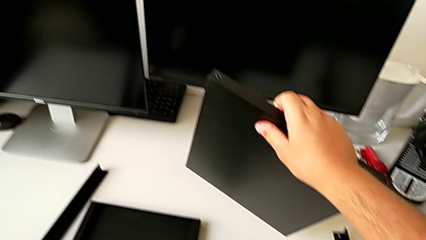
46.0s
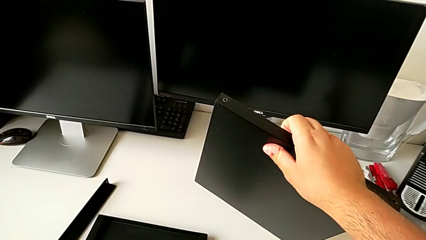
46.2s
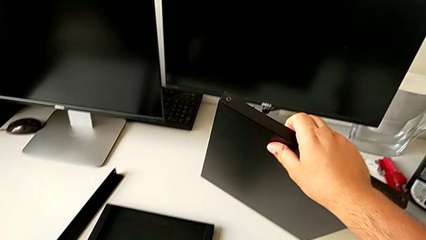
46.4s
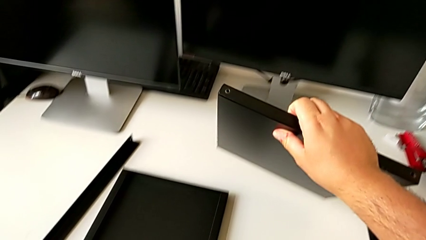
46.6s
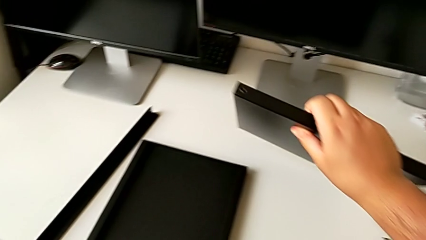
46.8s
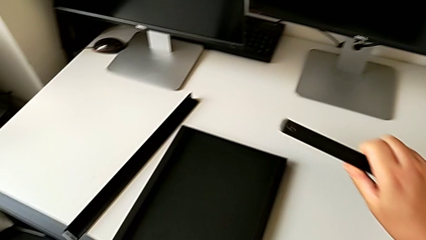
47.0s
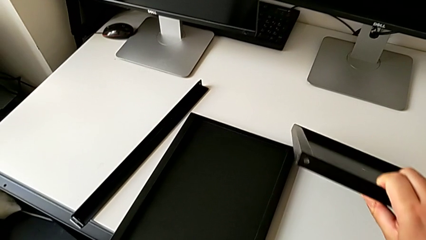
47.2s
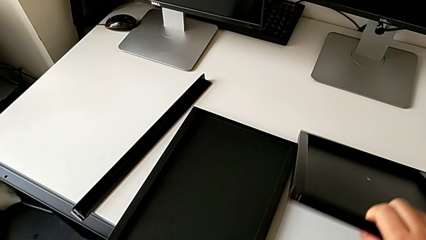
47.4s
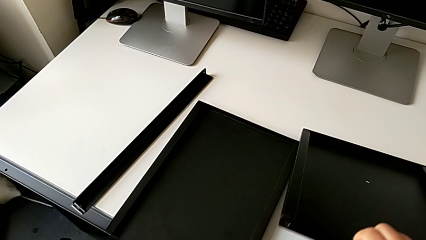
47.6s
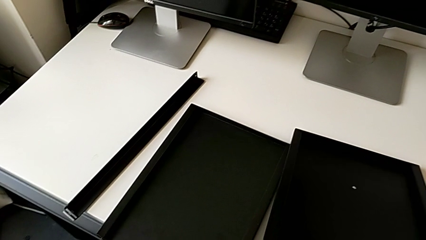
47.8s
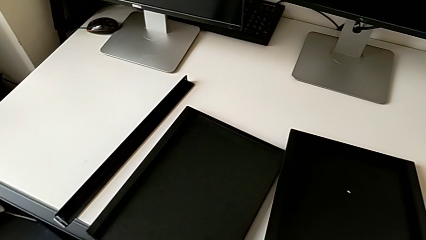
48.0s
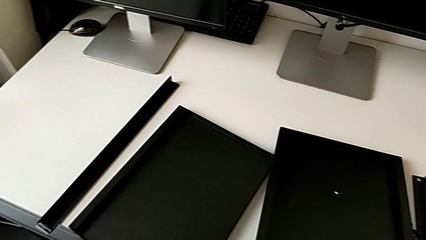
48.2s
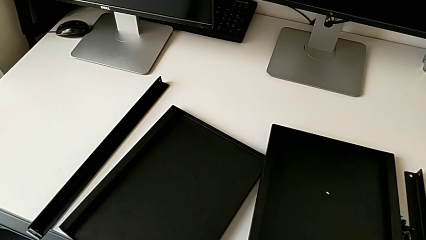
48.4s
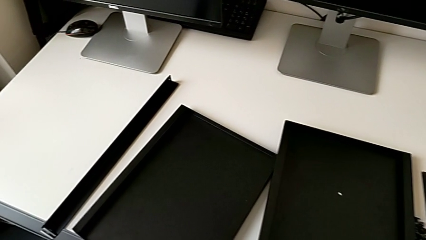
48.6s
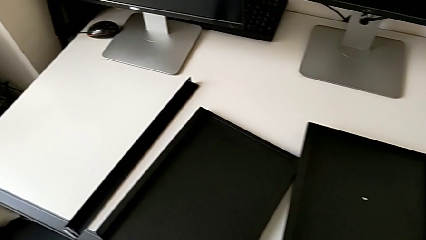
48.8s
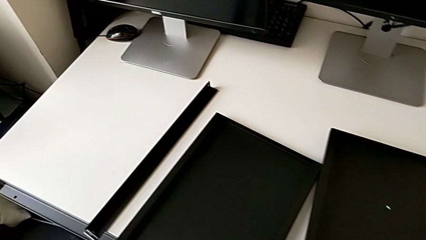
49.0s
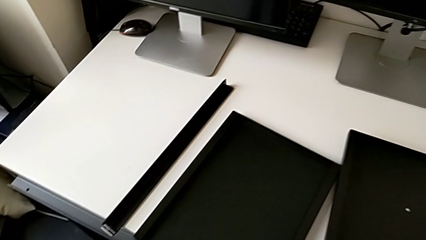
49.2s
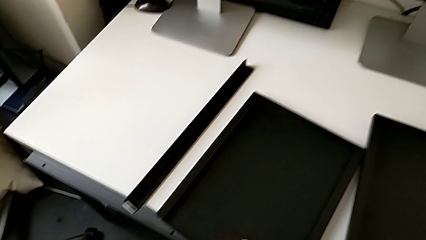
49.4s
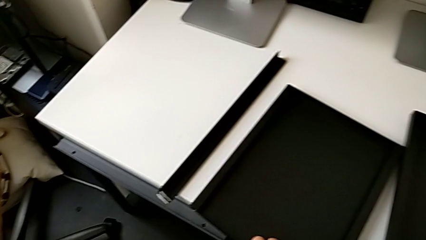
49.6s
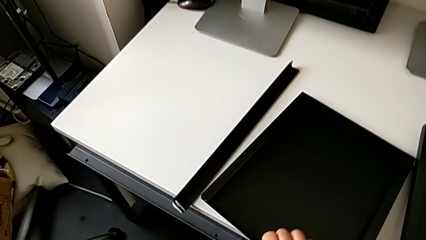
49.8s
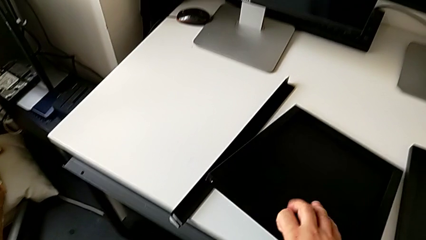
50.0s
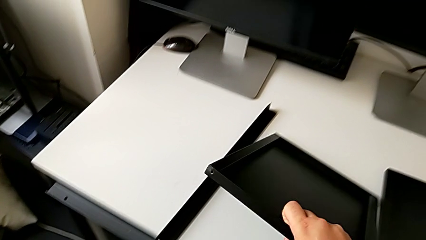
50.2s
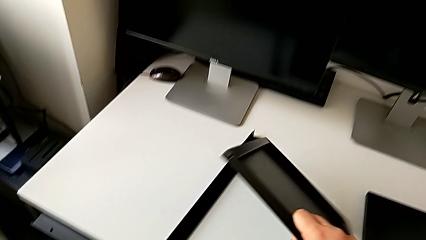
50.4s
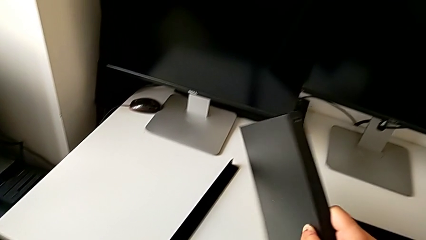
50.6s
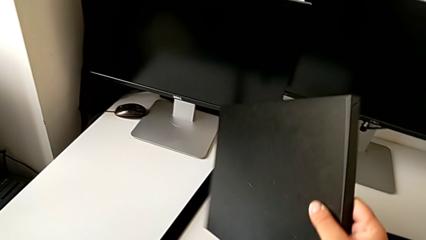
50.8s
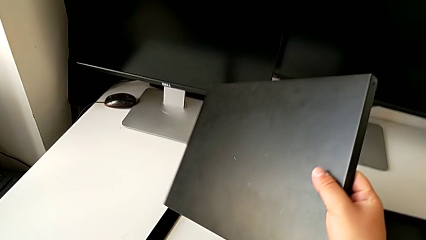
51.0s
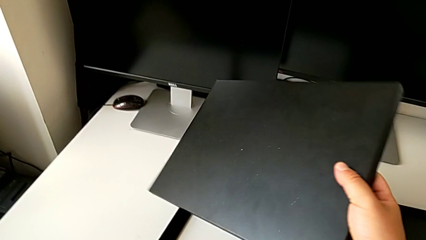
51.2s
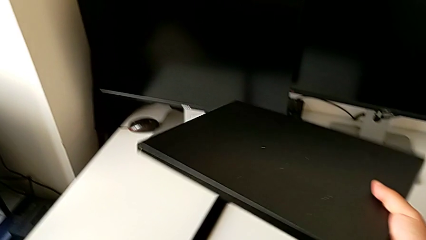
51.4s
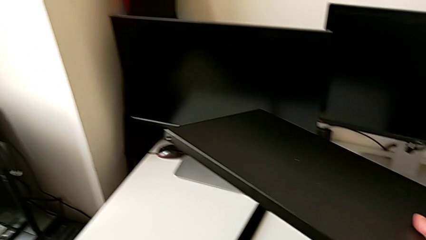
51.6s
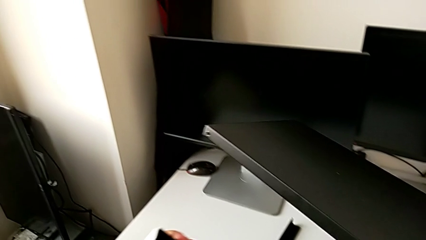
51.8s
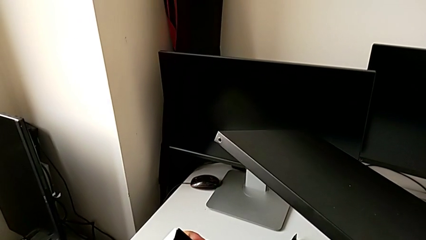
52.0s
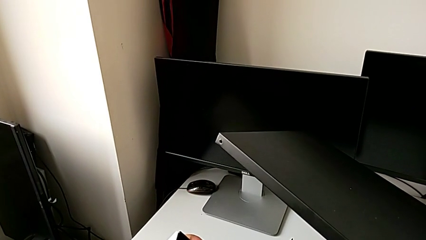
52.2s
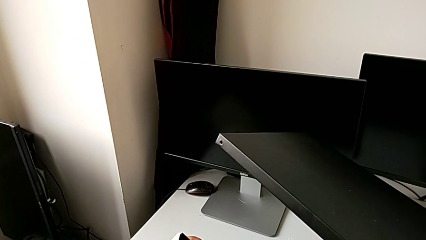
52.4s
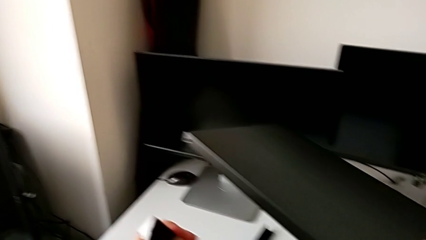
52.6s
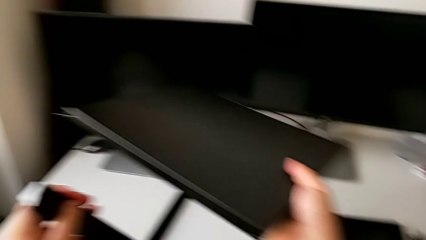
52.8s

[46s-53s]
The camera wearer is trying to assemble the shelf. They place the tray and grab the tray.

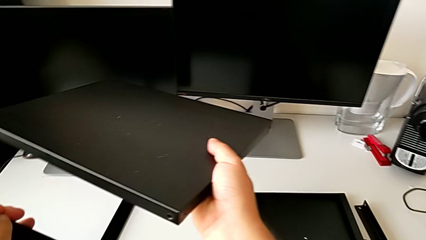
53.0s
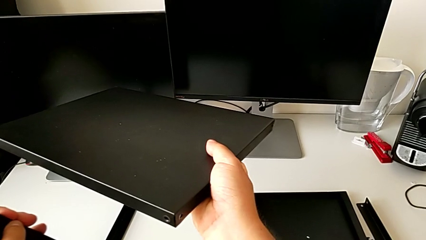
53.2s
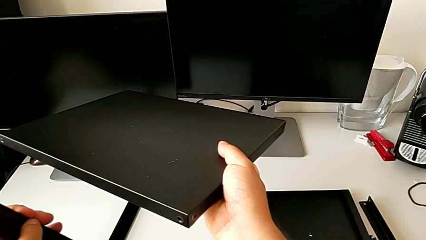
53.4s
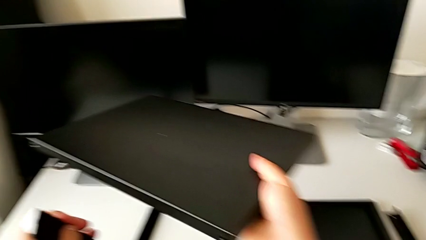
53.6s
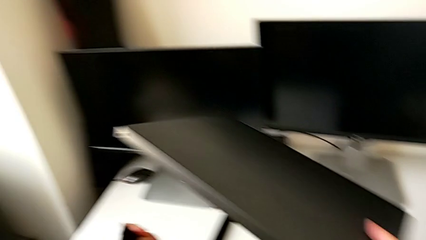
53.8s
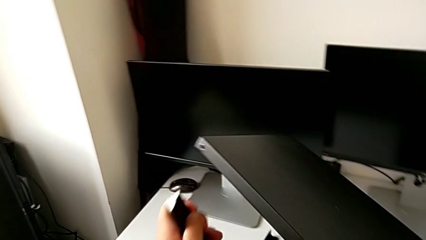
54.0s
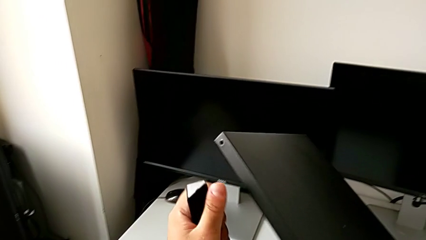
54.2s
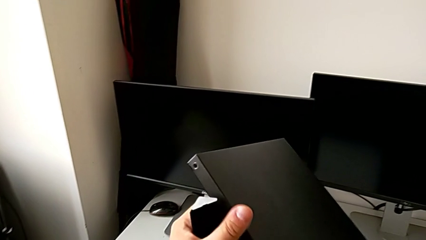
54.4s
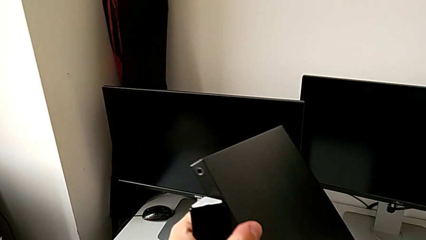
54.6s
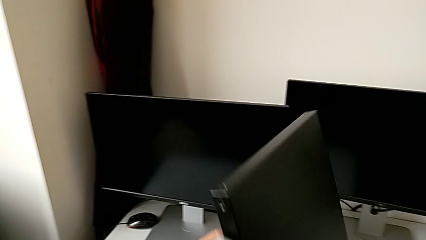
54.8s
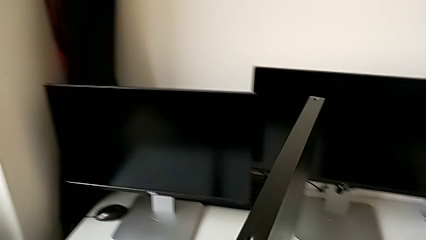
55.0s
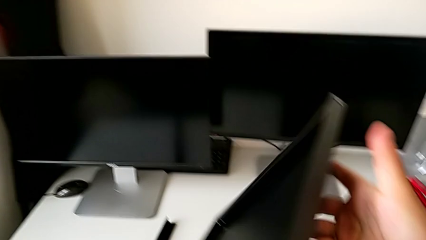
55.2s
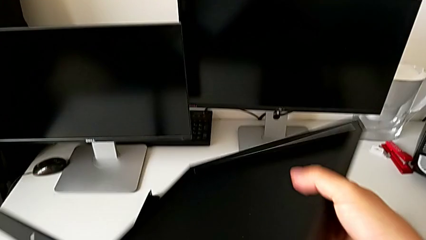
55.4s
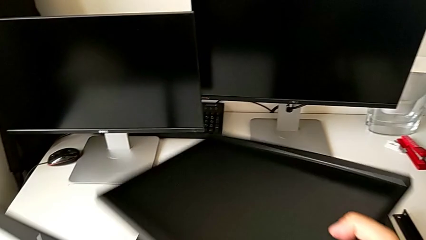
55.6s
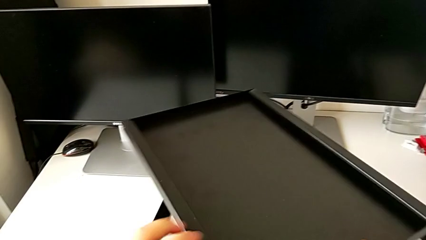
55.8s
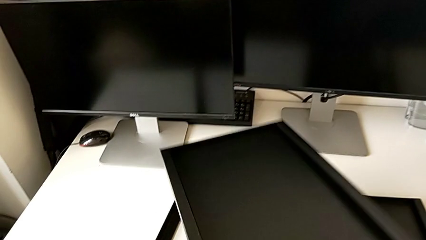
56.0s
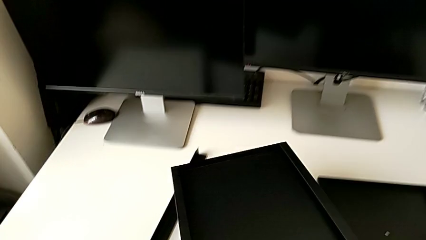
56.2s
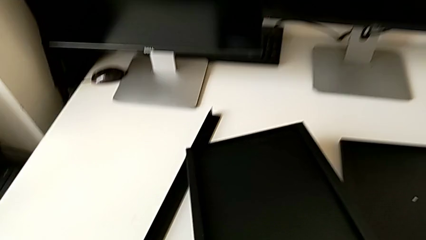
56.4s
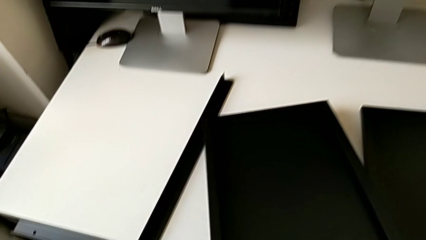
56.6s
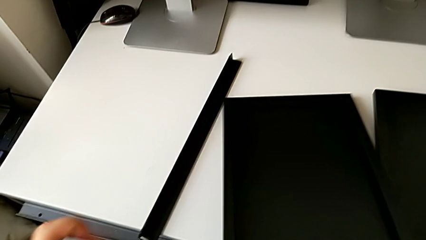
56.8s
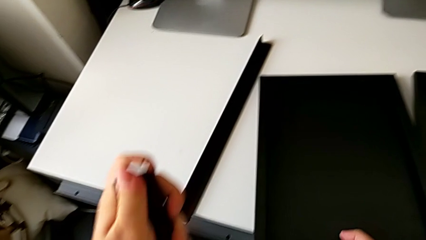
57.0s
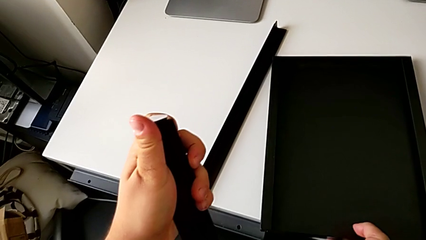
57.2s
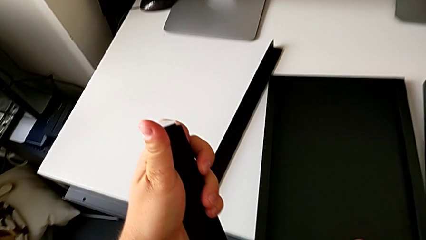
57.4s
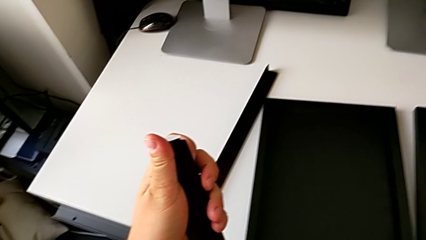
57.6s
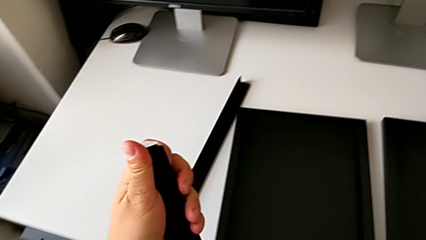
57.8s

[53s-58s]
The camera wearer inspects the table's parts. They rotate the tray and place it.

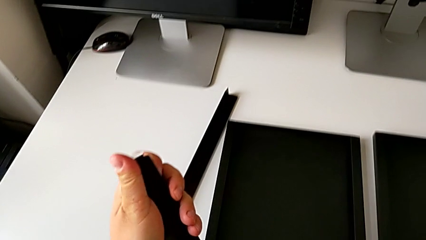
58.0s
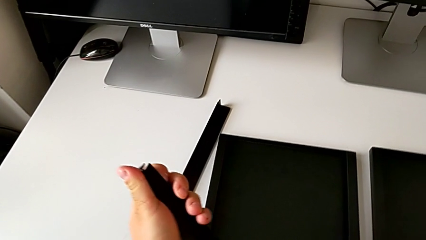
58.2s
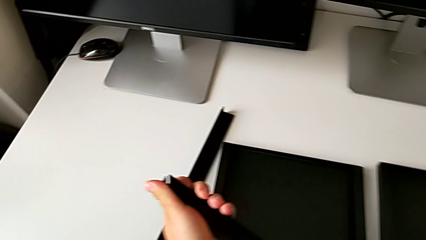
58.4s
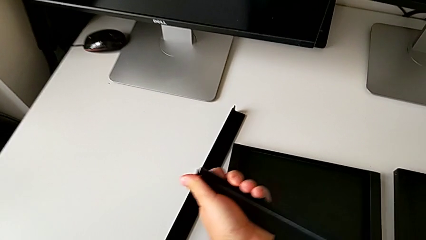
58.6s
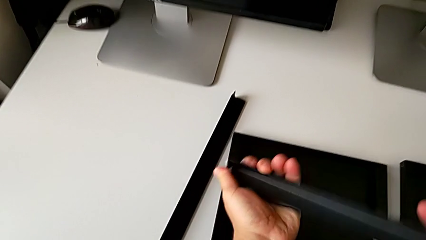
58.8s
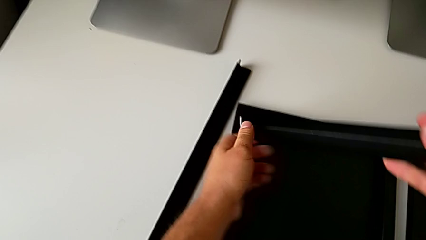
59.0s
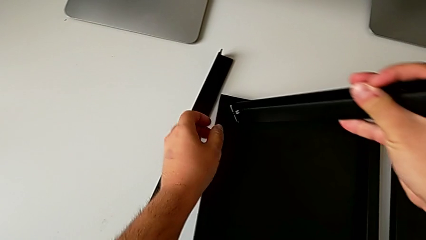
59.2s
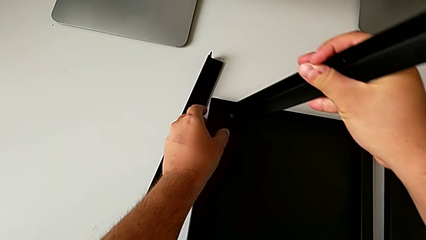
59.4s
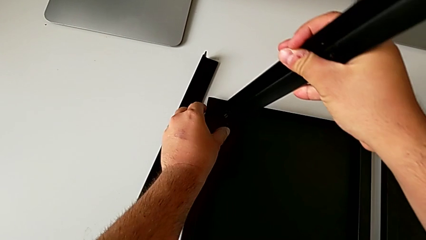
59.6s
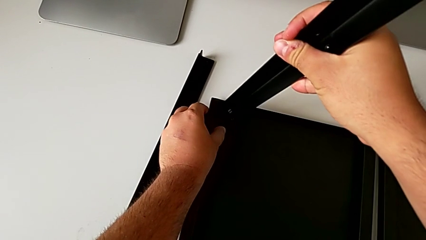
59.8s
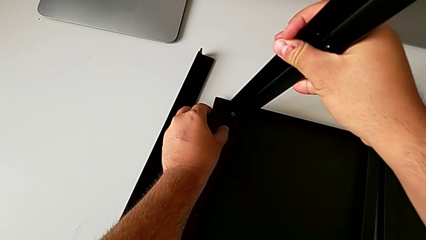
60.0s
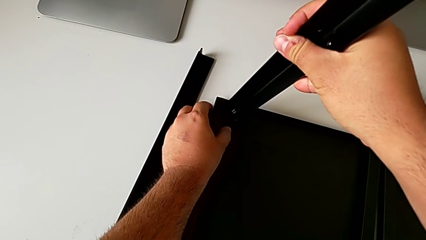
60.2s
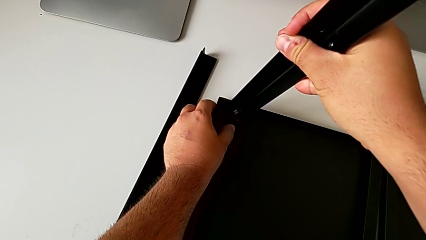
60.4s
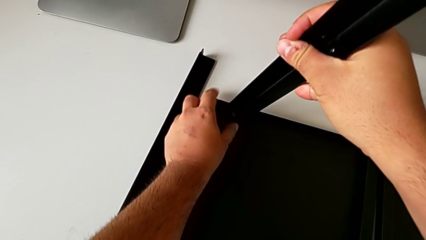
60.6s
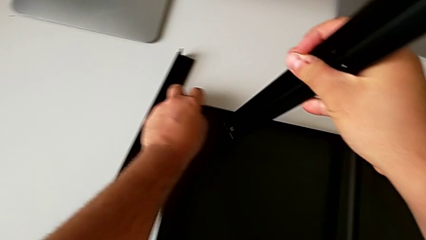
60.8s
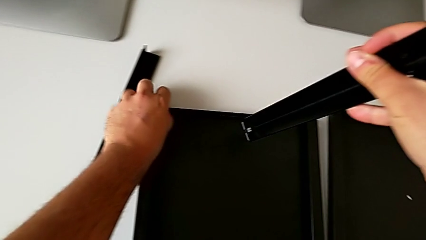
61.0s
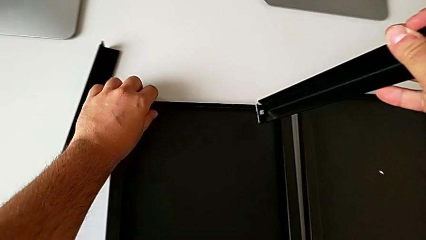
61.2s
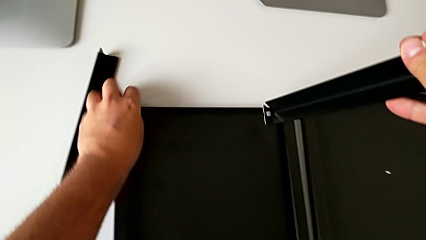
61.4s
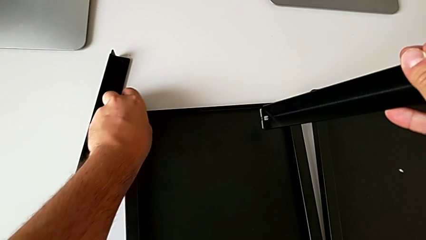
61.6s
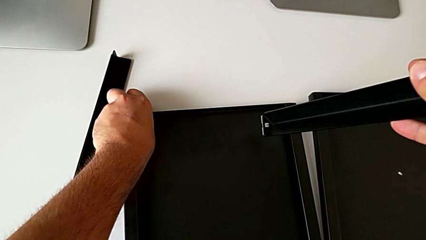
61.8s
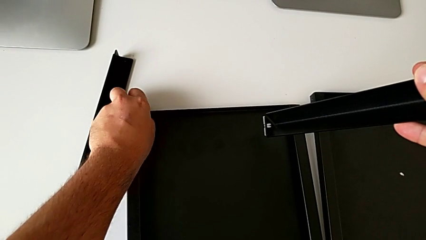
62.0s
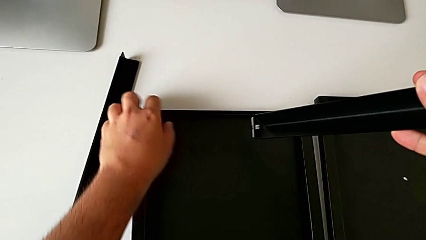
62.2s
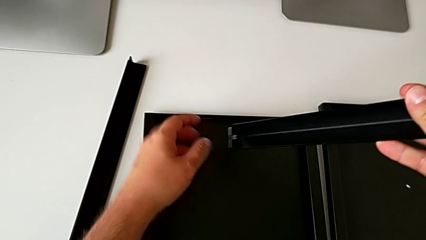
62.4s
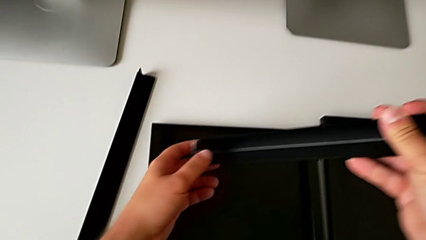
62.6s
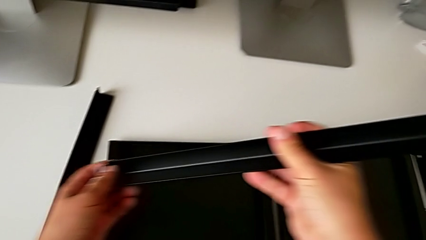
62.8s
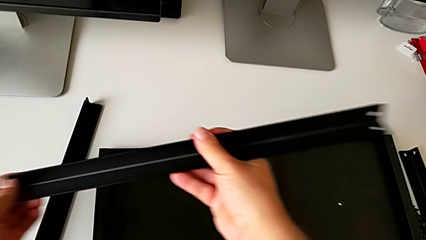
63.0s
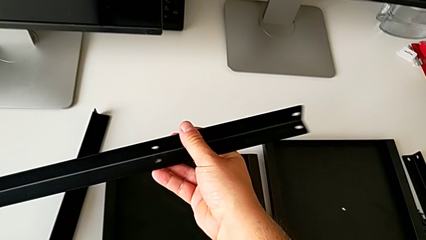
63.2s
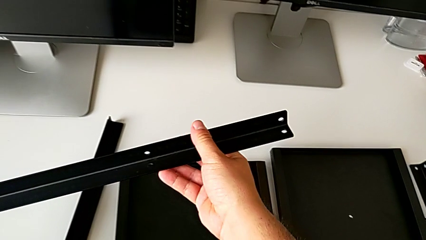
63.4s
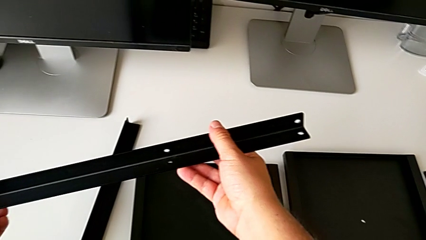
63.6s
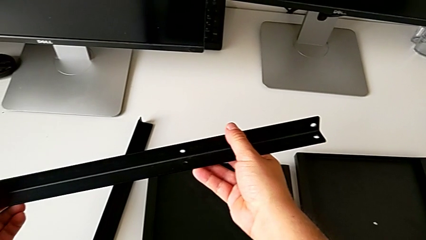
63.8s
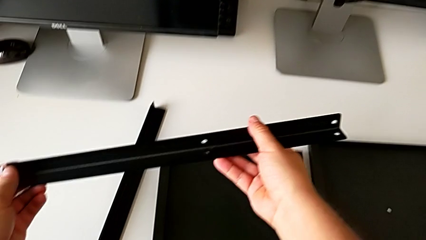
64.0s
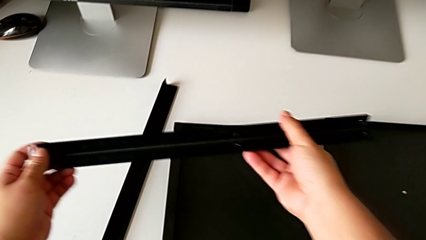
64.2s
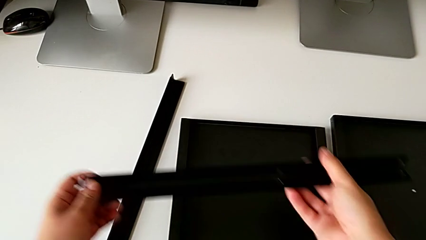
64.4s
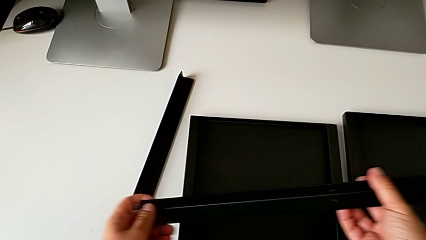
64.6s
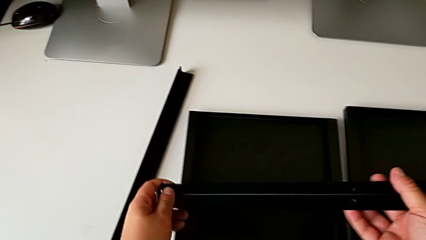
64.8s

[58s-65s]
The camera wearer is attempting to assemble the first leg of the shelf. They approach the leg and wrongly approach it, trying to attach the leg in the wrong position.
